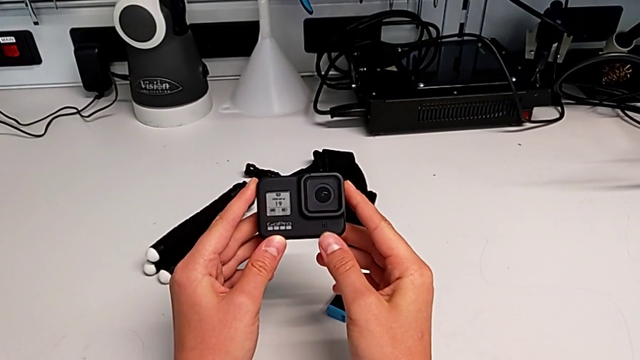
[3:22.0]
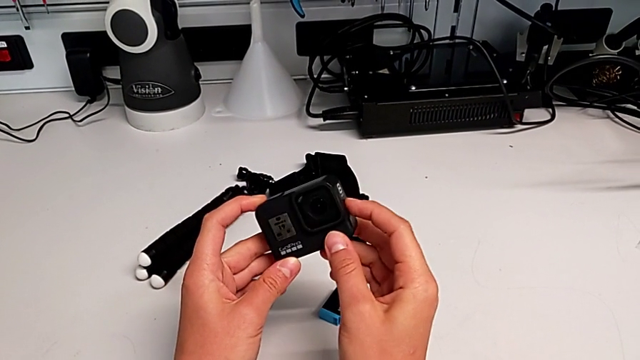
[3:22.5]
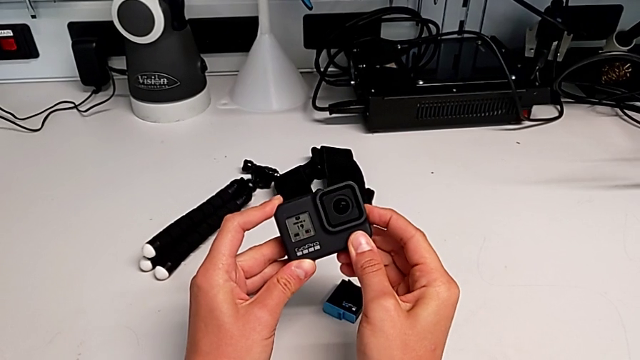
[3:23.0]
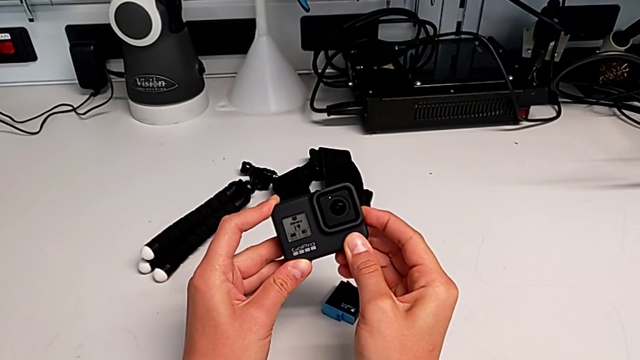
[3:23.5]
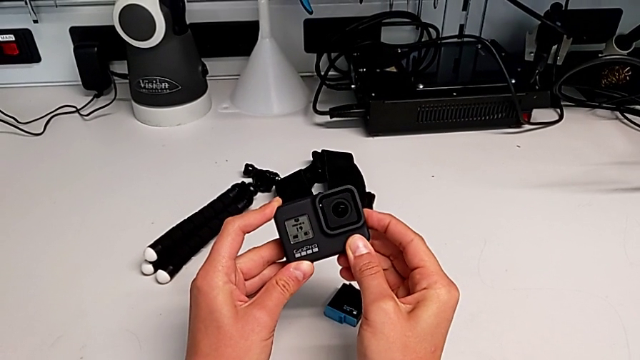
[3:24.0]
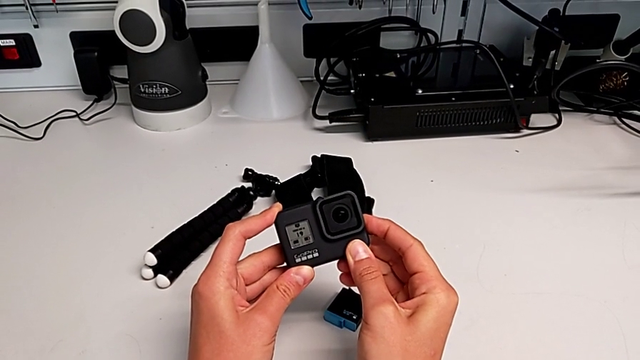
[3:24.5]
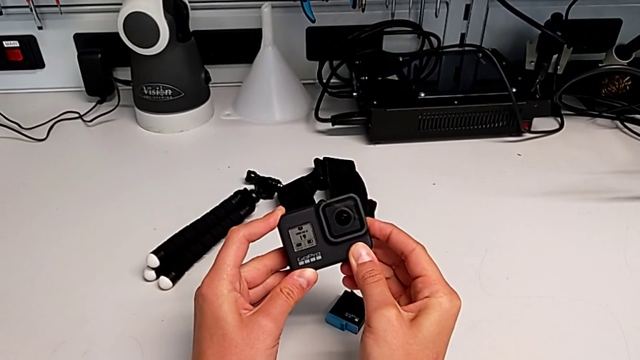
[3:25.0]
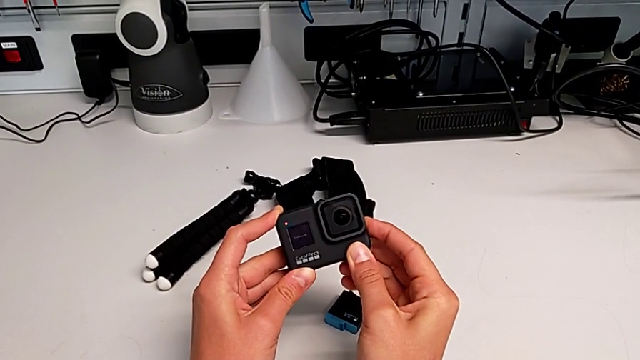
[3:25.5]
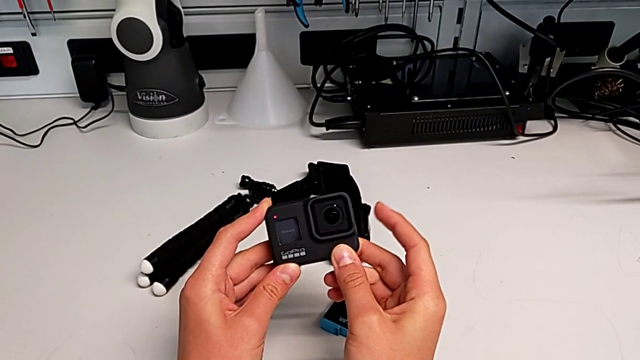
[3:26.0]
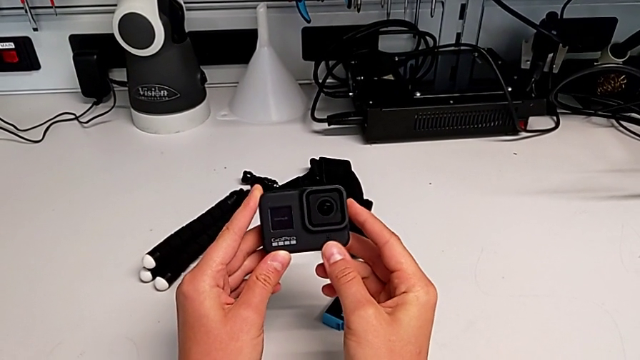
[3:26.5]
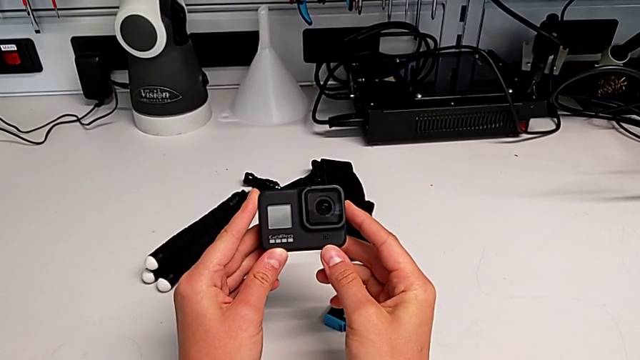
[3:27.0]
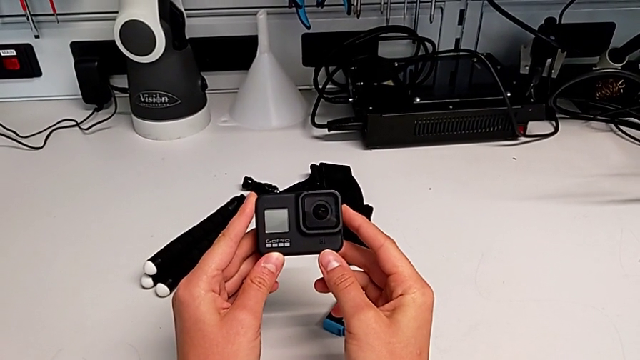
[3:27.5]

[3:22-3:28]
The camera wearer turns off the GoPro. They press the button.

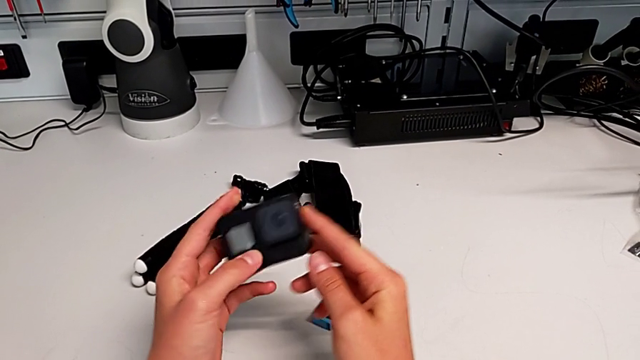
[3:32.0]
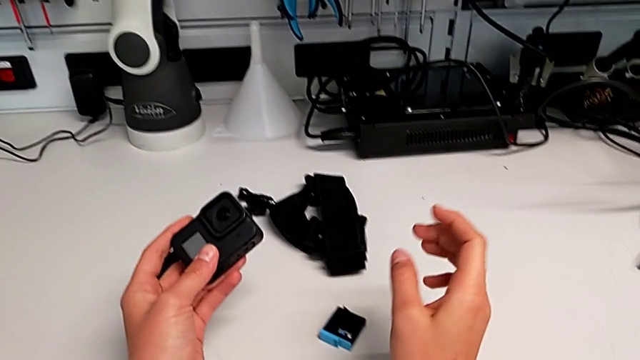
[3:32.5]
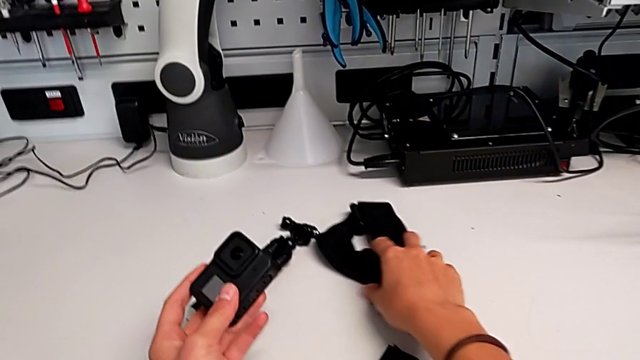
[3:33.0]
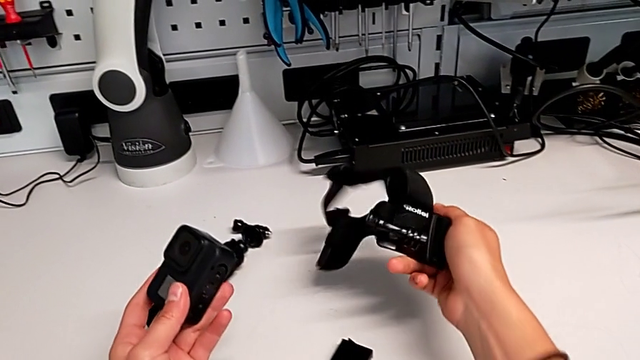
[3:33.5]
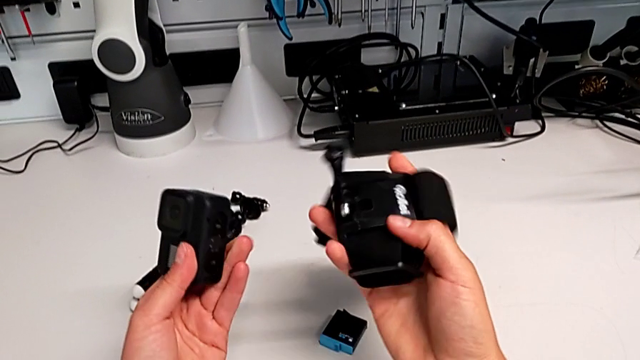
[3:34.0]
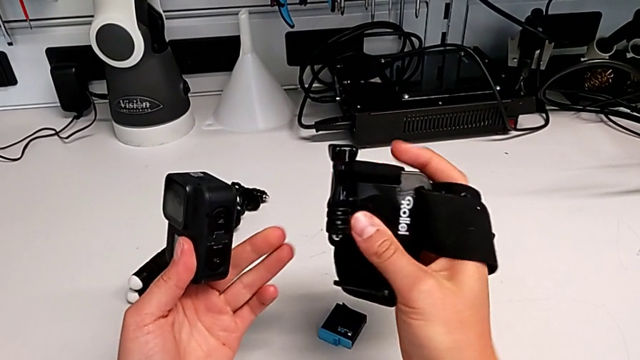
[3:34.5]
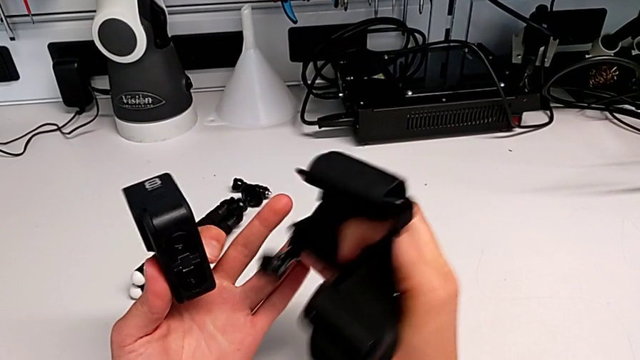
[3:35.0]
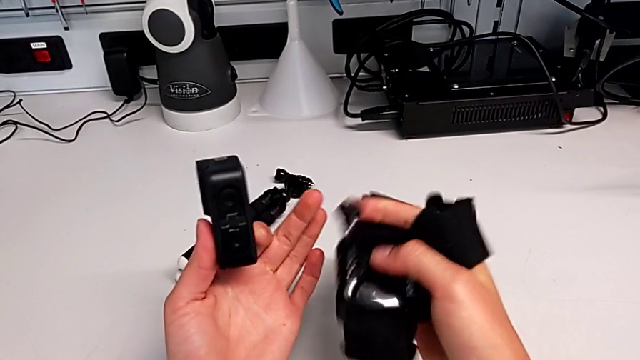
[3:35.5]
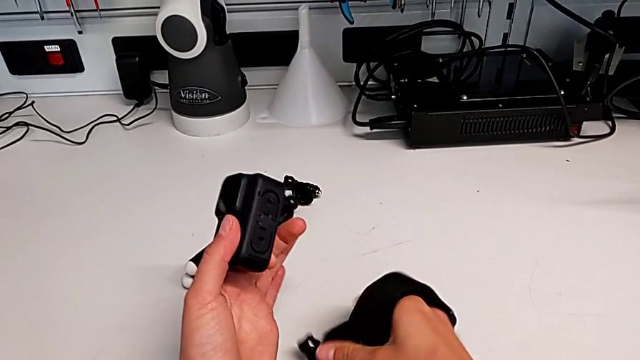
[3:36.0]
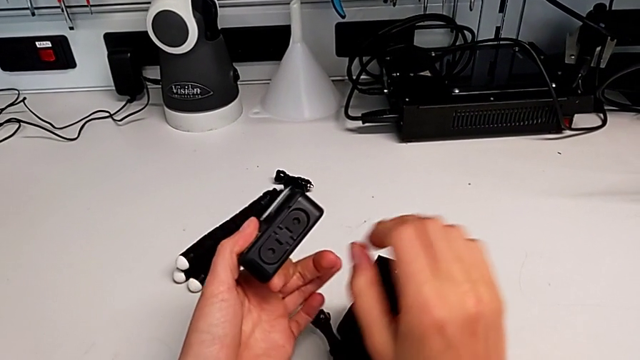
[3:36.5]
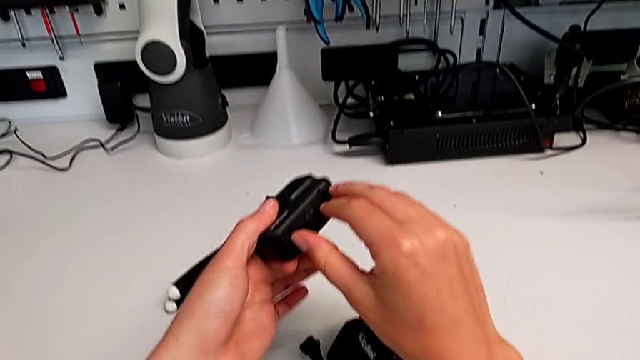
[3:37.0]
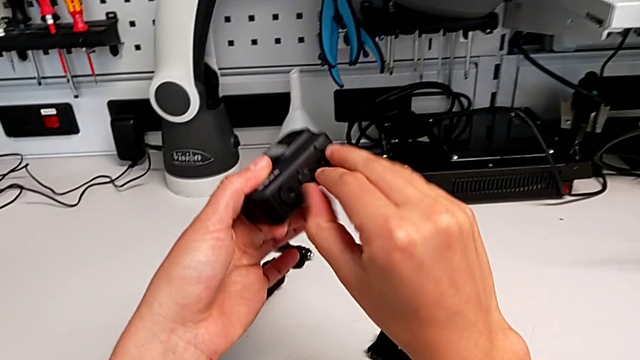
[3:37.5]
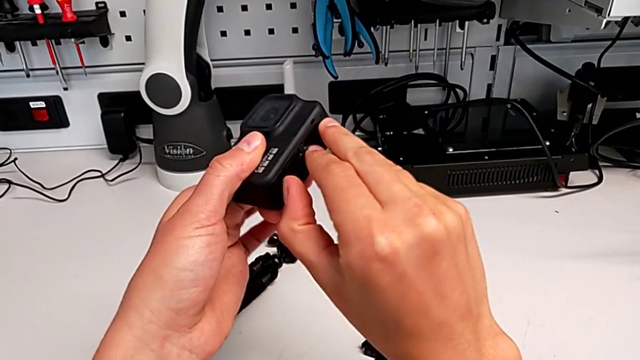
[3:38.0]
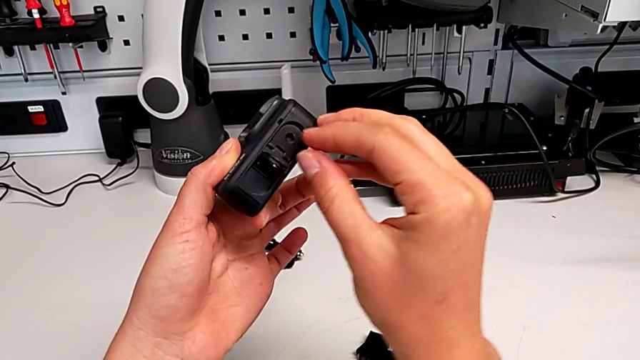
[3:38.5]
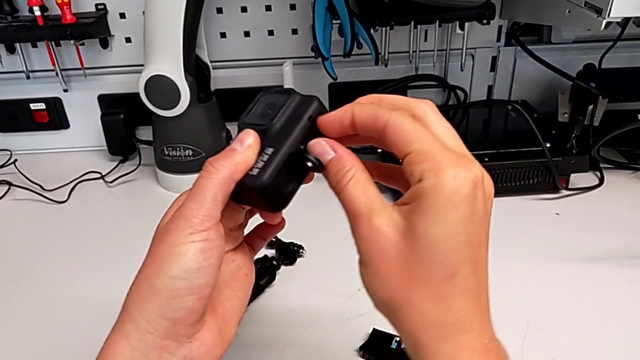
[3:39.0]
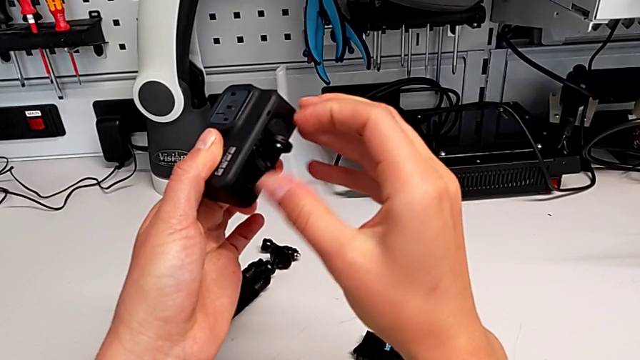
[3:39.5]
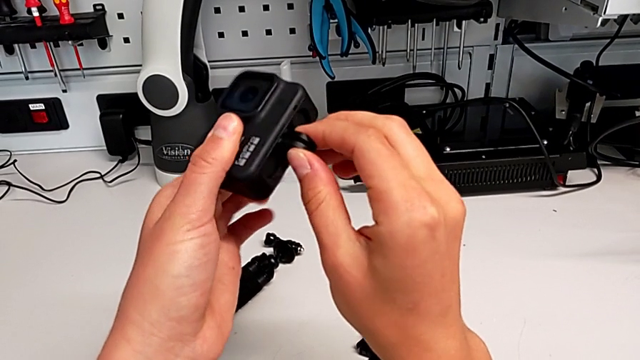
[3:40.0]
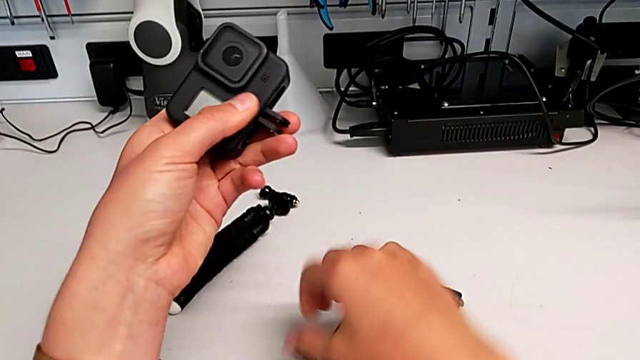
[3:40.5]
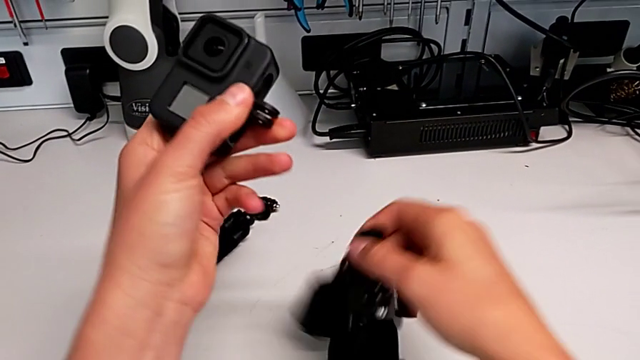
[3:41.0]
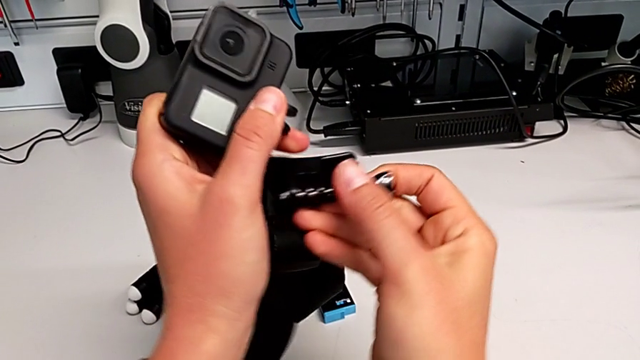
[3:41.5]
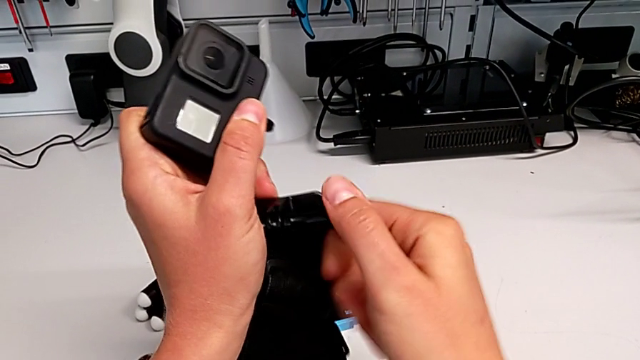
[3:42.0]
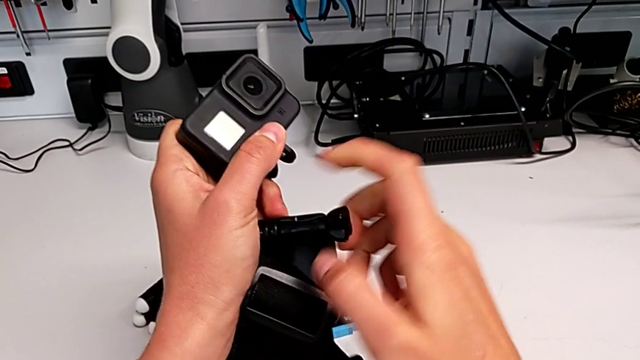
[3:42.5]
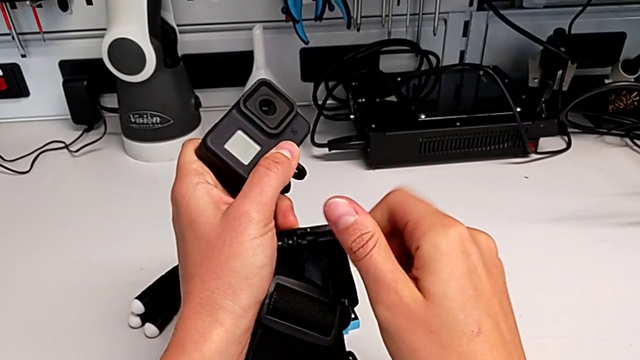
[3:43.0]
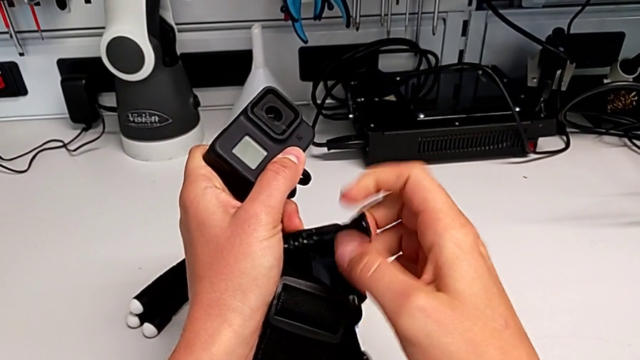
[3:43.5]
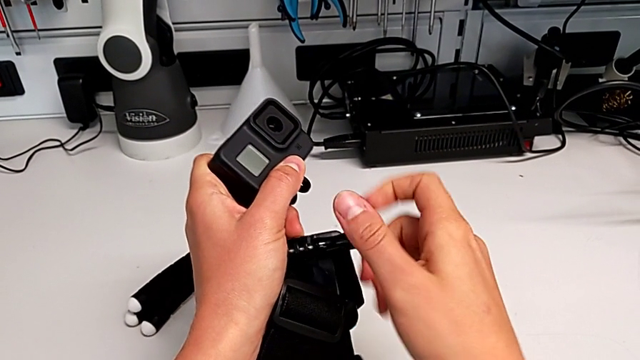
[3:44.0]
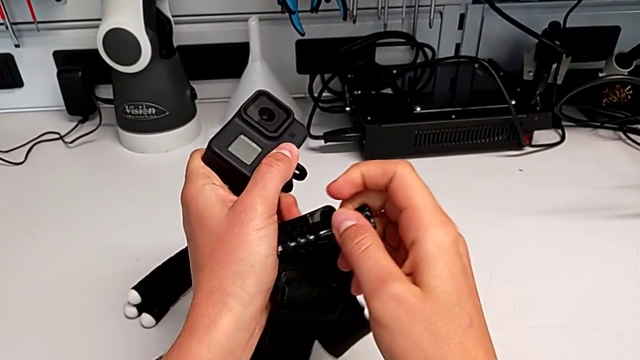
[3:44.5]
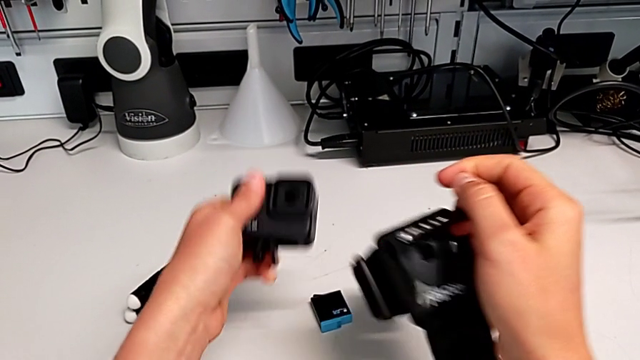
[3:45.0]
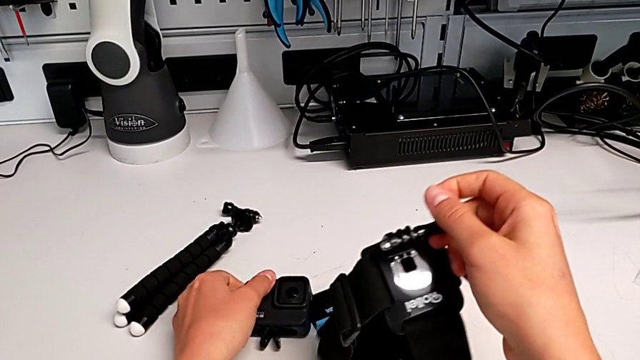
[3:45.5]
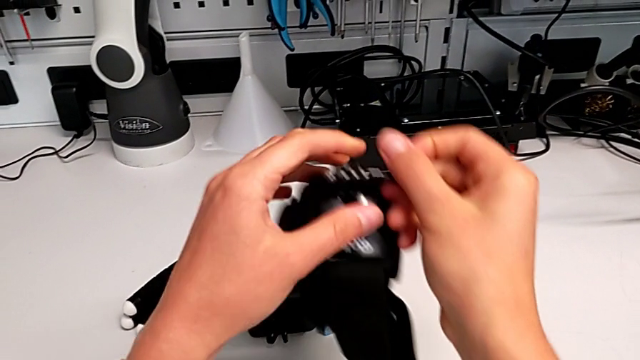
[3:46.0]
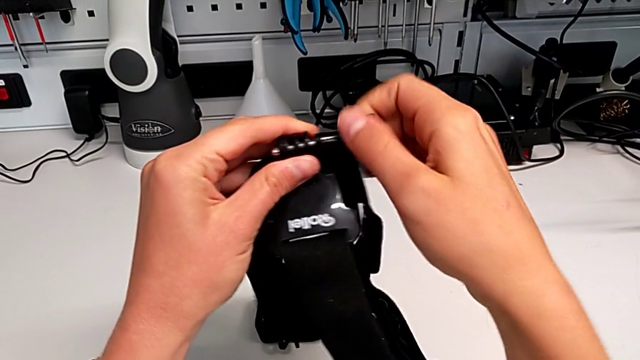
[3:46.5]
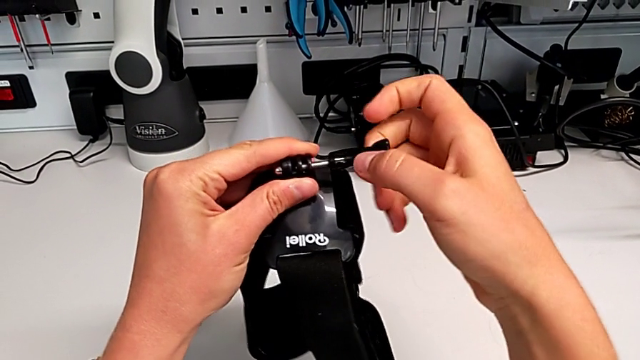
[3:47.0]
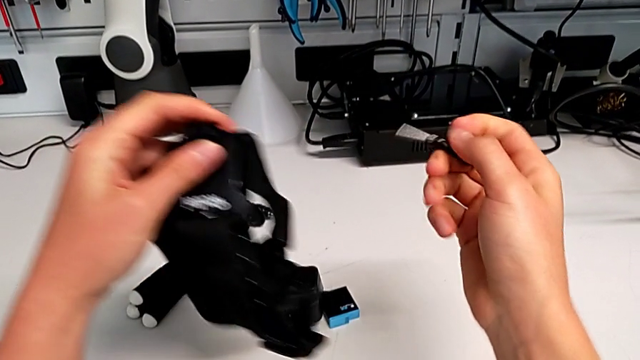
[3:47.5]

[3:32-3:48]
The camera wearer is assembling the strap to the GoPro. They grab the strap, lift it, place it, open the mounting peg, lift the strap, unscrew the screw, place the GoPro and unscrew the screw.
